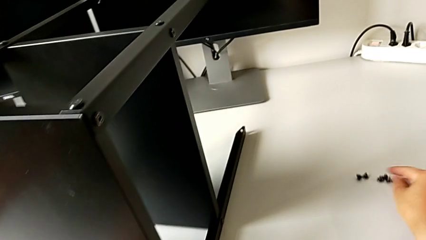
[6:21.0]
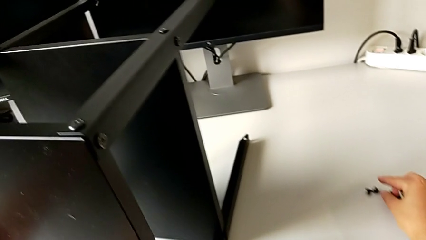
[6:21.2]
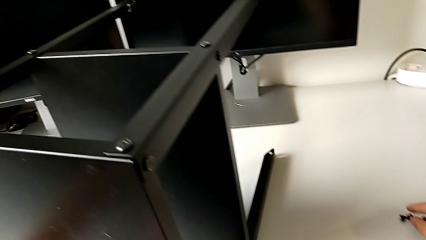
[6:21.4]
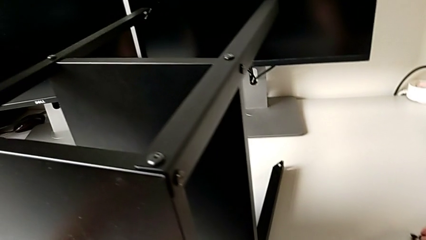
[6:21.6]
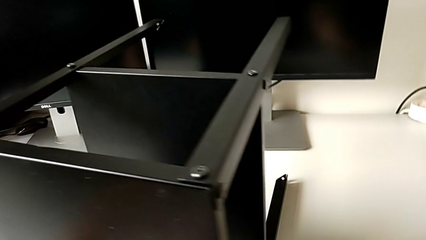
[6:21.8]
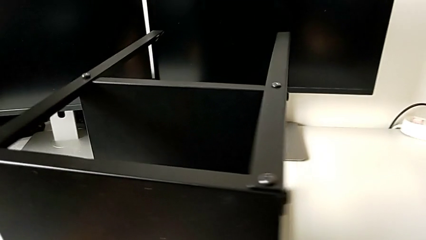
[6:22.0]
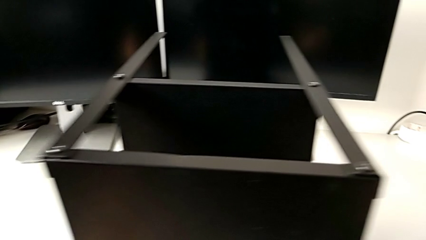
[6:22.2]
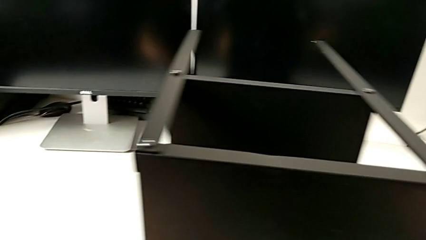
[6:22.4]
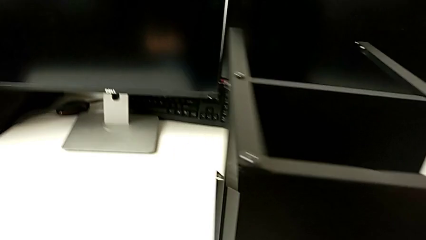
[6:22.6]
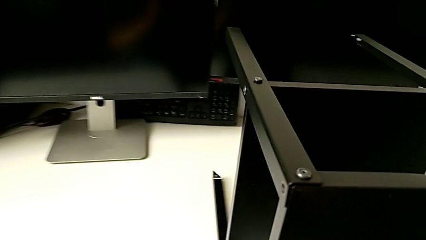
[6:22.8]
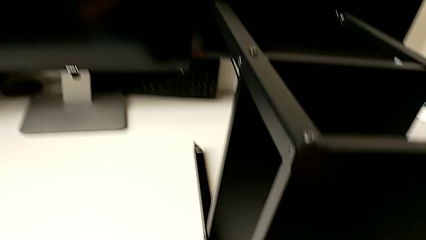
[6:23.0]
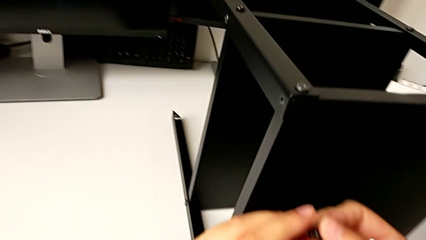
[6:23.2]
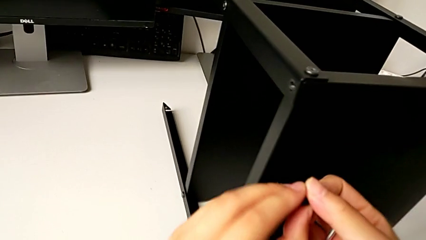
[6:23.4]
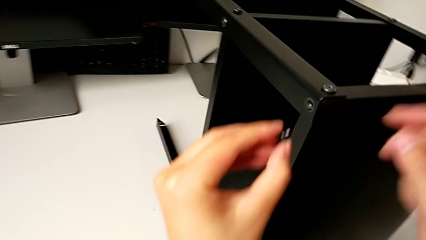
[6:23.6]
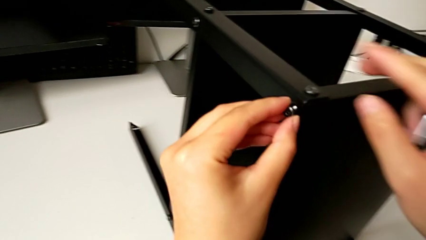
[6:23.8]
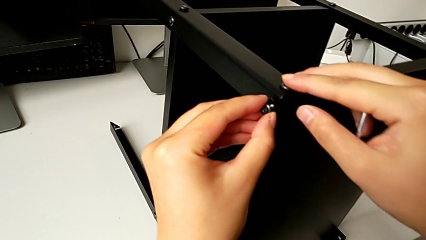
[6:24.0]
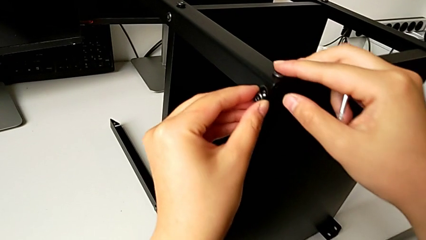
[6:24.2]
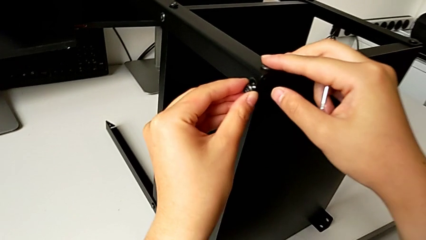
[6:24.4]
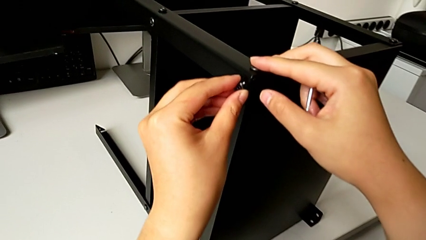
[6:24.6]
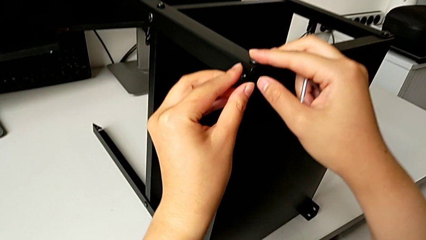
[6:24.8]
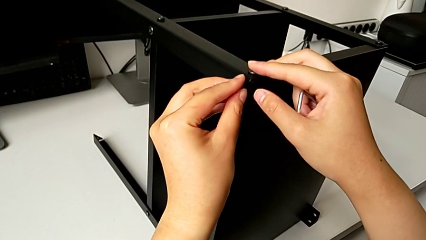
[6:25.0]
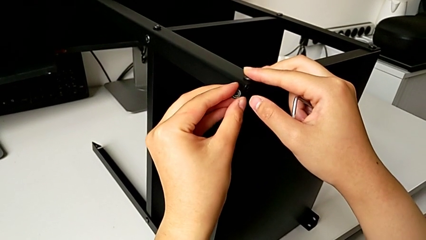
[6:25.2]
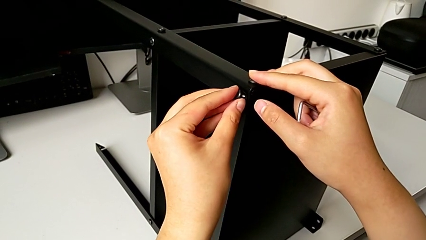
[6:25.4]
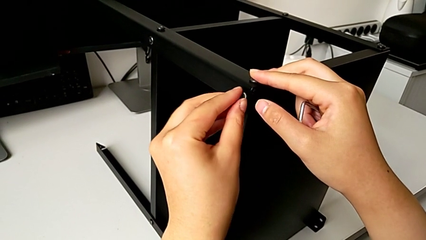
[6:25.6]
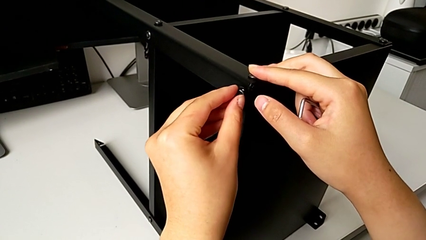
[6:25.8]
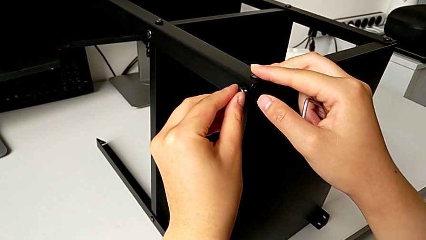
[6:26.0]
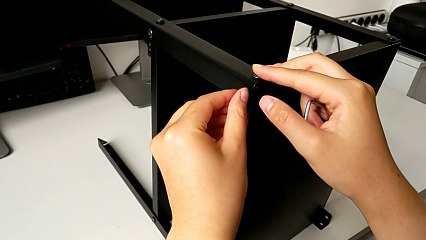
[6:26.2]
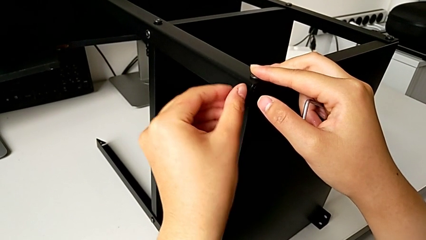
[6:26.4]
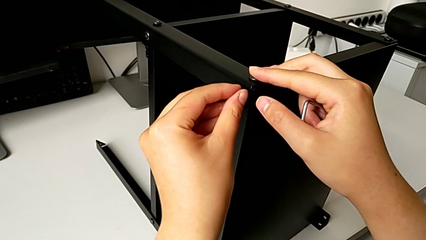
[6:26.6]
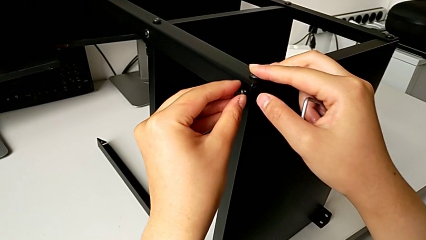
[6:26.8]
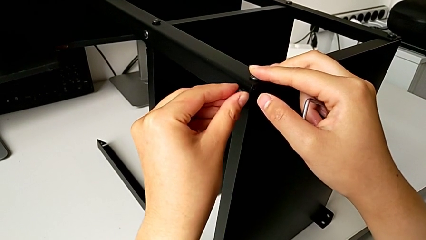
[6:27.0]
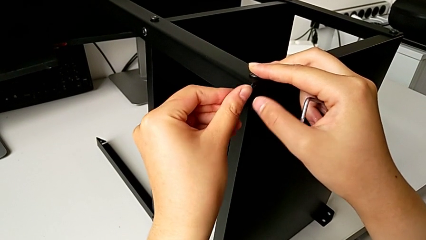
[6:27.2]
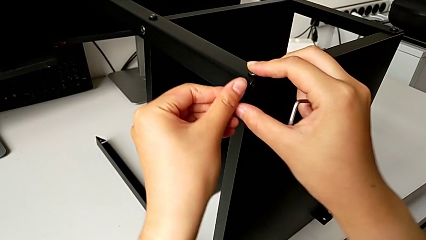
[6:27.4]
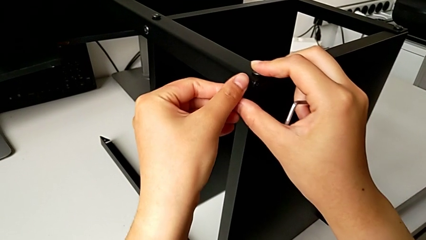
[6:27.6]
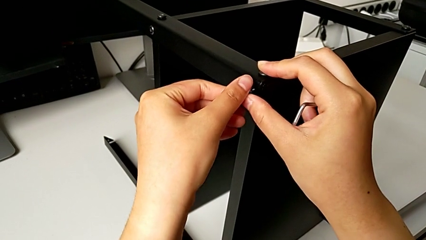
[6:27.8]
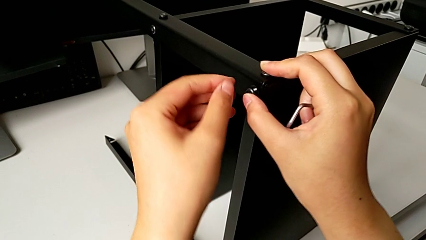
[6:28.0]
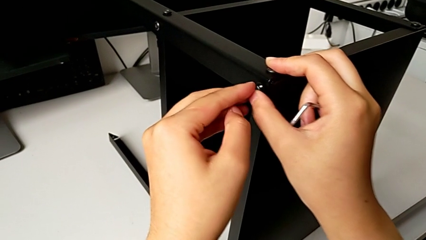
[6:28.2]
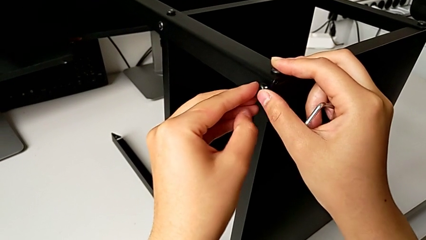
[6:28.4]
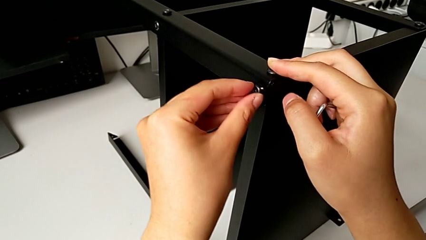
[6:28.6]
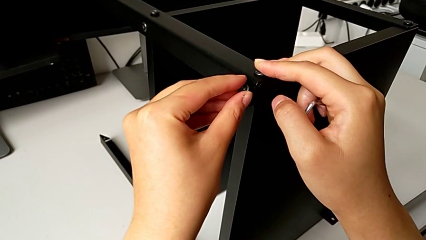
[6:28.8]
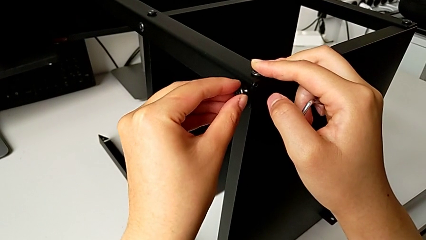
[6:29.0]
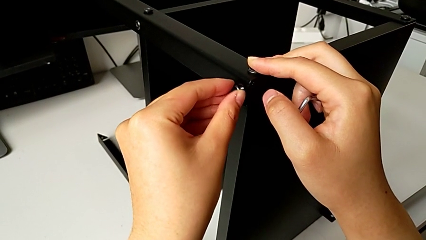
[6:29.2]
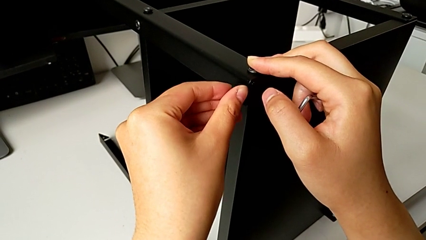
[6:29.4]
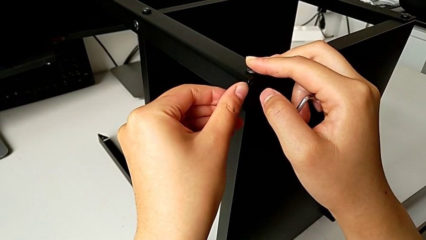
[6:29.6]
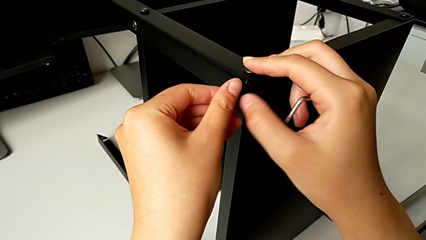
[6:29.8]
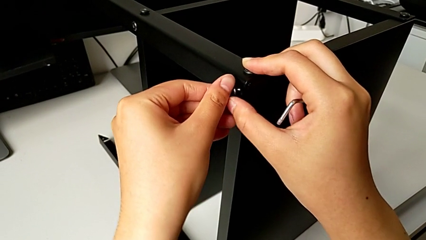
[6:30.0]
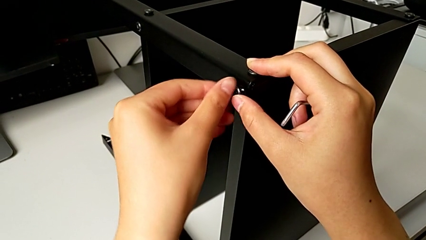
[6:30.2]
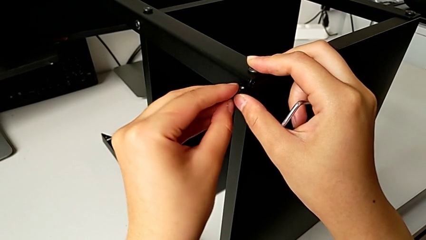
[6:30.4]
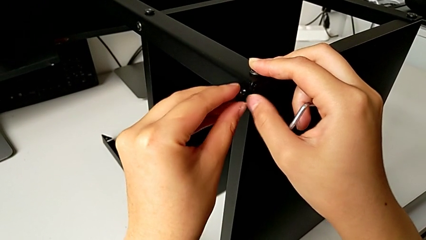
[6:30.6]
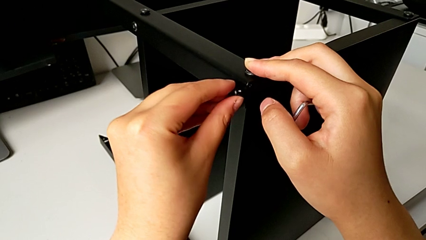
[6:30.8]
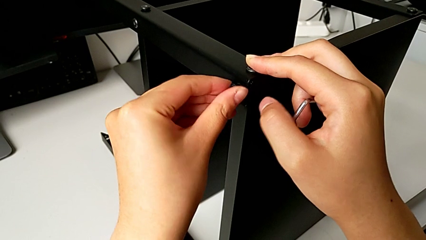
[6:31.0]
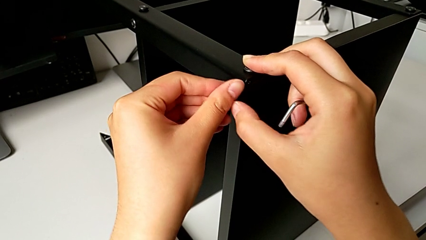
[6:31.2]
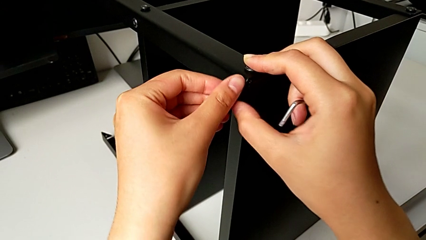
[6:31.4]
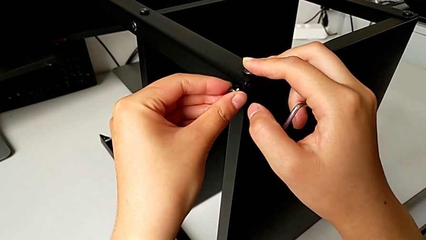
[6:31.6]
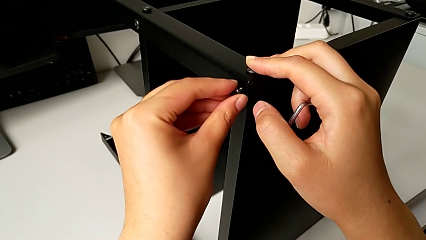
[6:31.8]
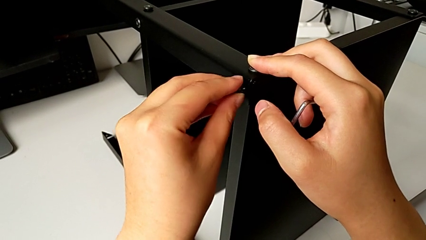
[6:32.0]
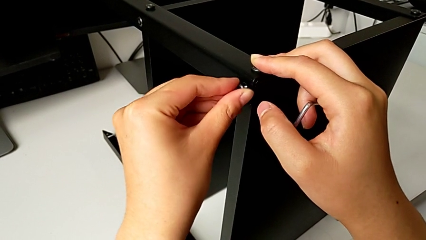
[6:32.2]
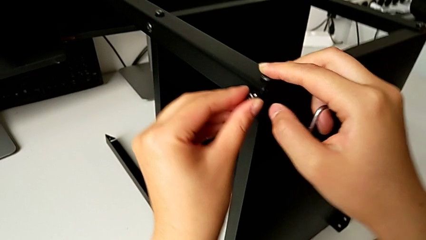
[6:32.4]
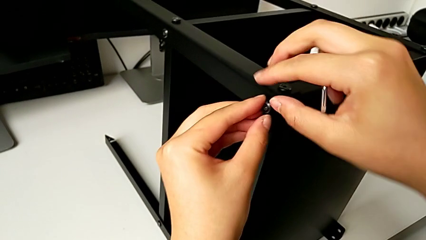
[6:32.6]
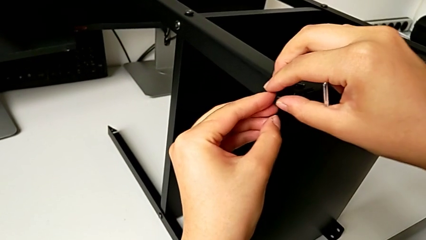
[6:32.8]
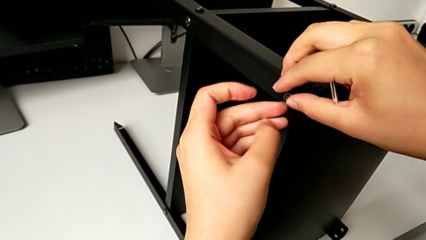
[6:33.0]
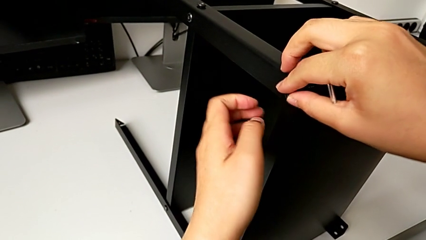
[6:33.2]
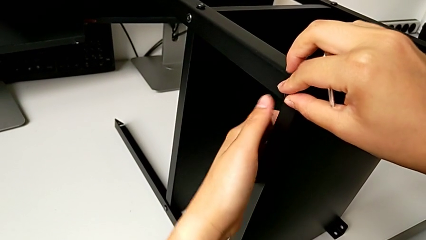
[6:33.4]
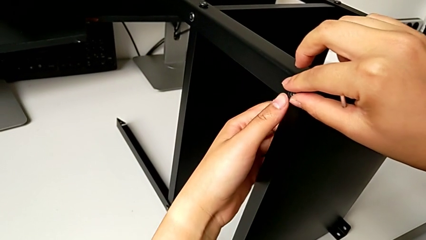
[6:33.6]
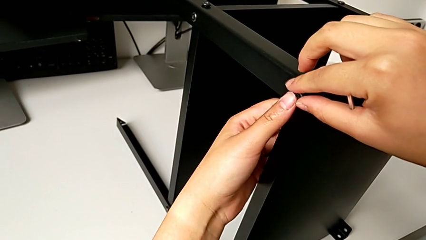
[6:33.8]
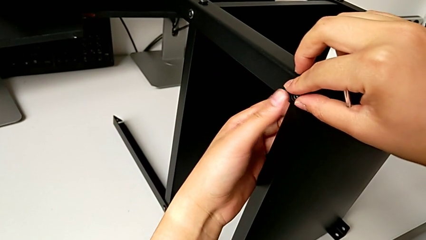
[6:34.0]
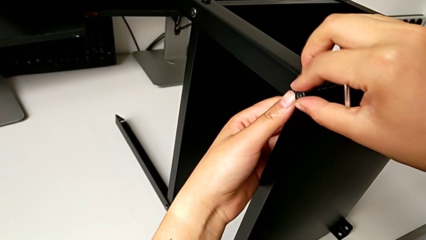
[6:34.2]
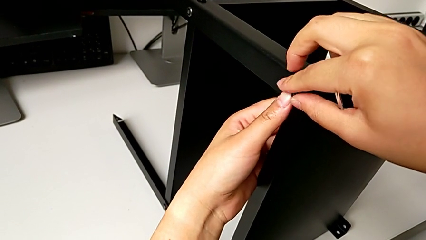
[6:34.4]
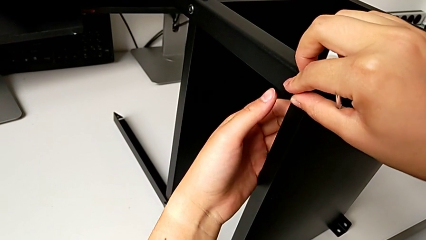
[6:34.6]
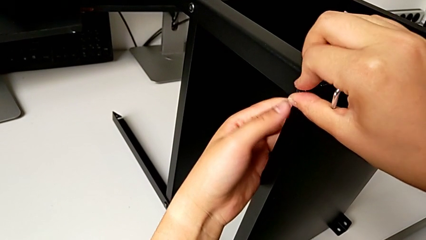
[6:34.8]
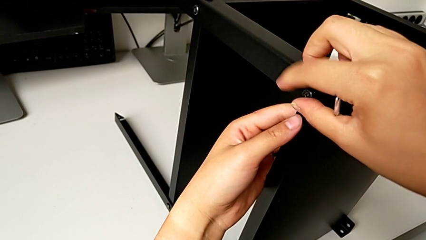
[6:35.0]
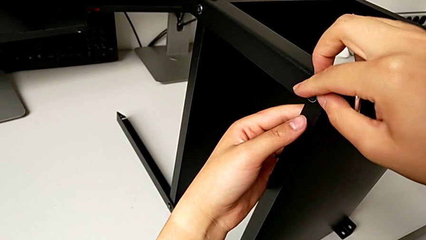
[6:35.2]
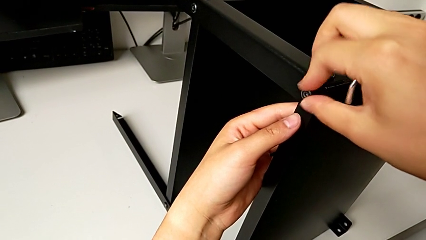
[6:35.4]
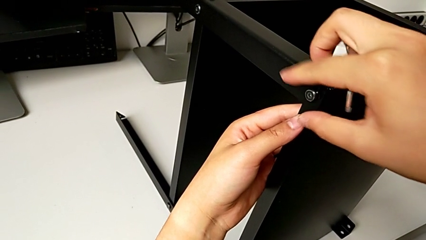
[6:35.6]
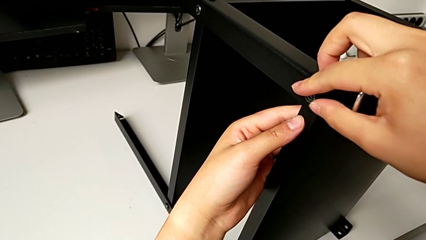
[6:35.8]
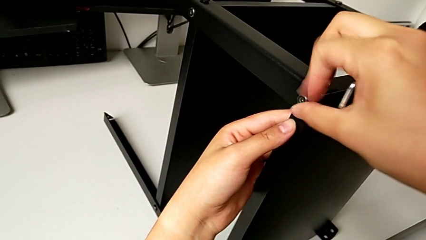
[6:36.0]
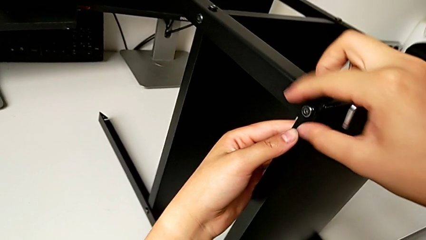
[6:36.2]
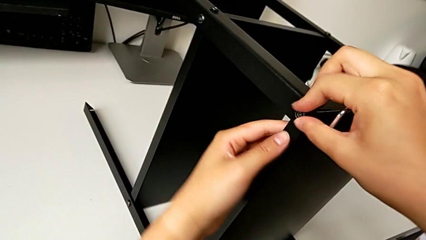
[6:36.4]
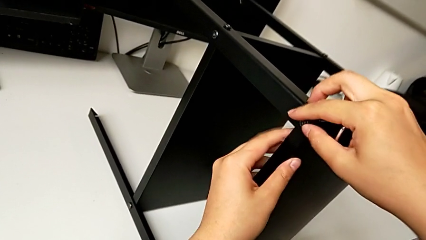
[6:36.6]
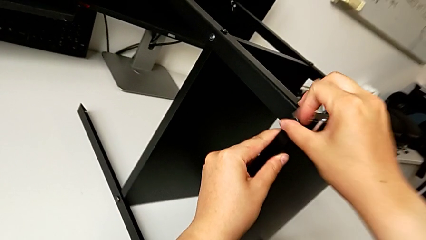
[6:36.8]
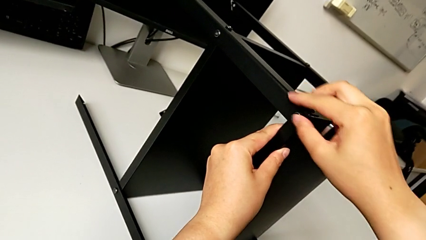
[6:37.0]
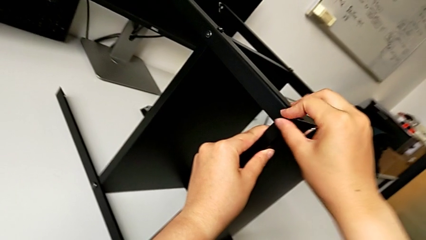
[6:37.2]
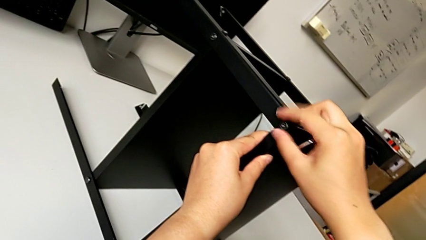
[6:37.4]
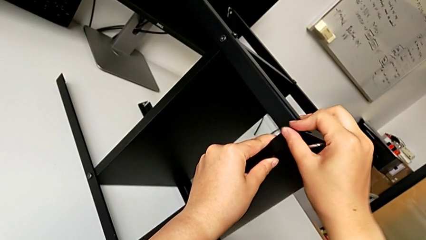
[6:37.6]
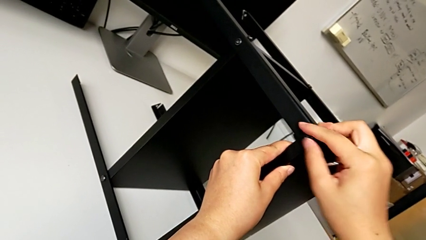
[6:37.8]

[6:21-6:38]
The camera wearer is screwing the second hex socket head into the first leg. They grab the hex socket head, approach the top tray, insert the fourth hex socket head and begin to screw it.
